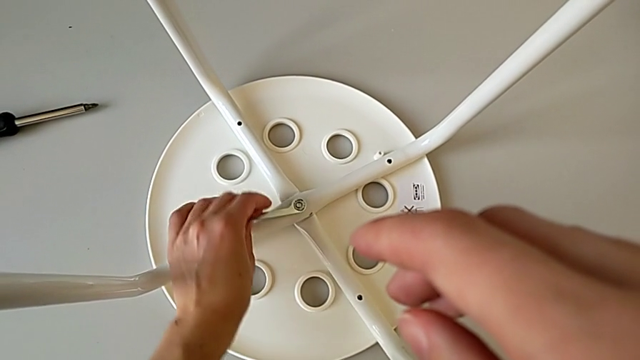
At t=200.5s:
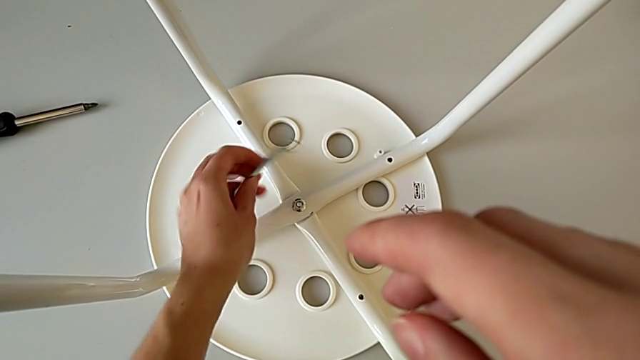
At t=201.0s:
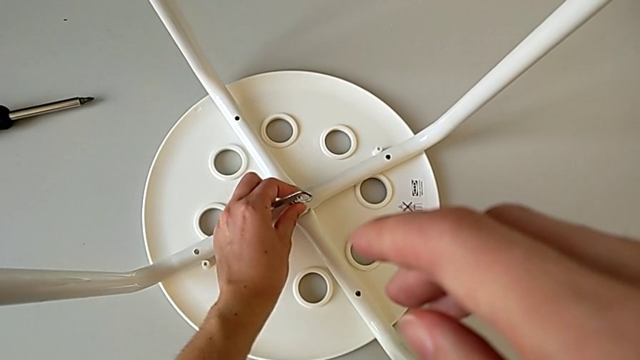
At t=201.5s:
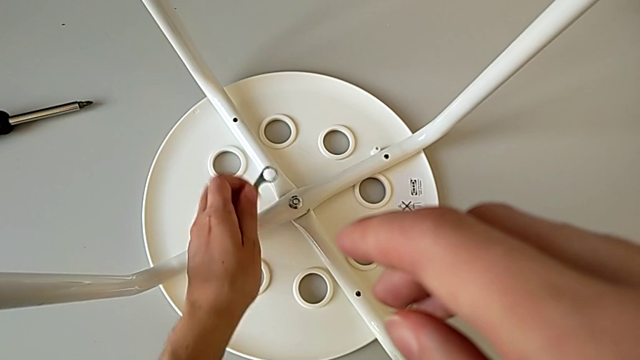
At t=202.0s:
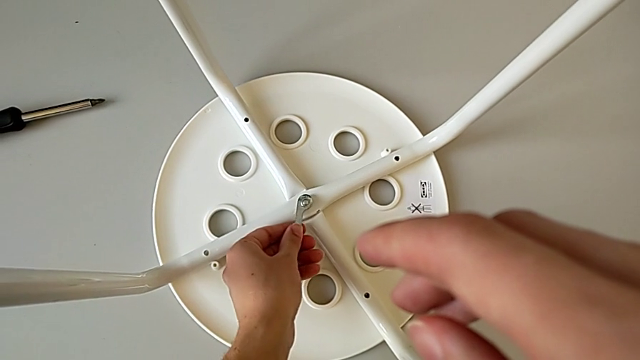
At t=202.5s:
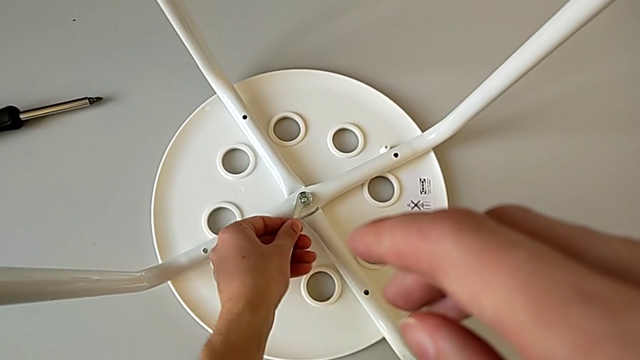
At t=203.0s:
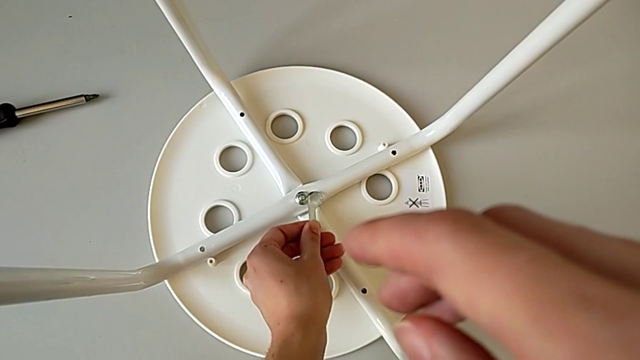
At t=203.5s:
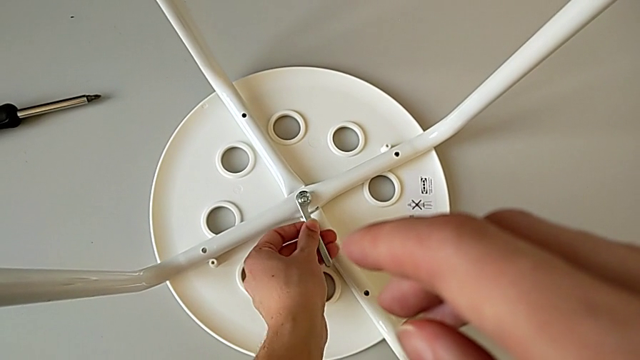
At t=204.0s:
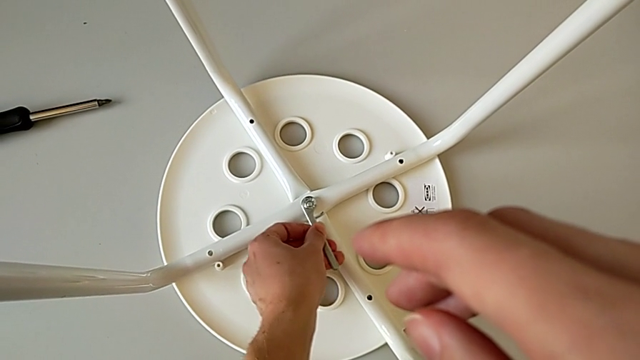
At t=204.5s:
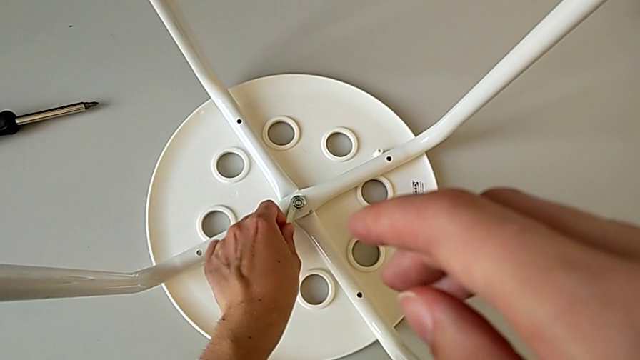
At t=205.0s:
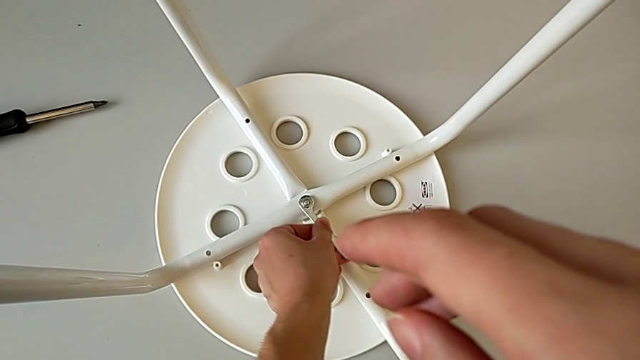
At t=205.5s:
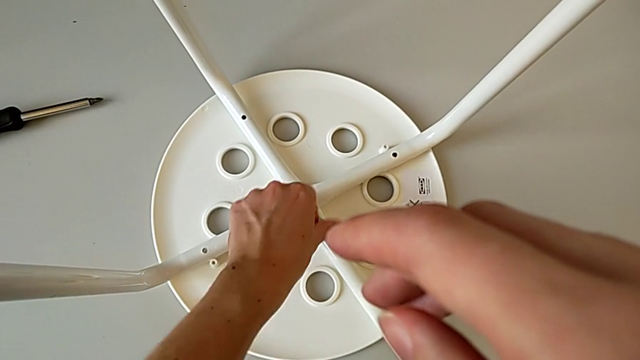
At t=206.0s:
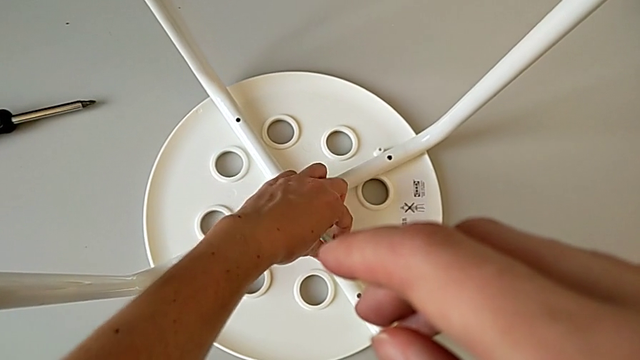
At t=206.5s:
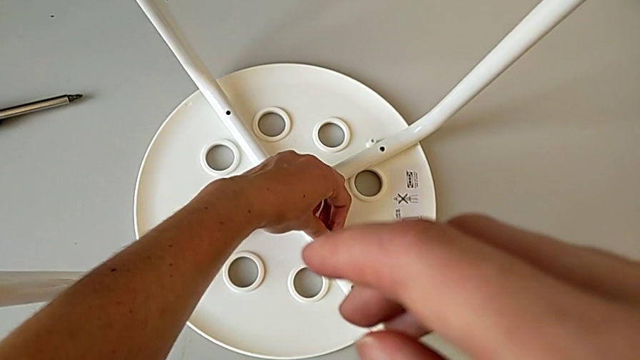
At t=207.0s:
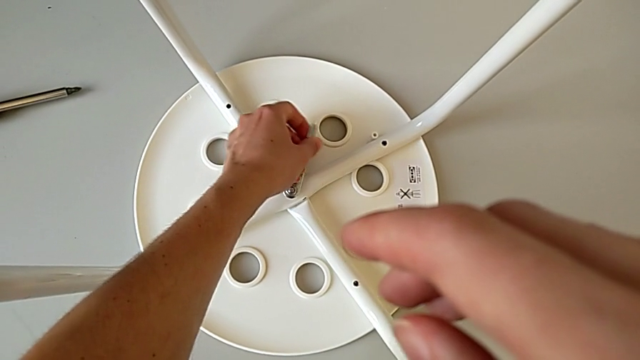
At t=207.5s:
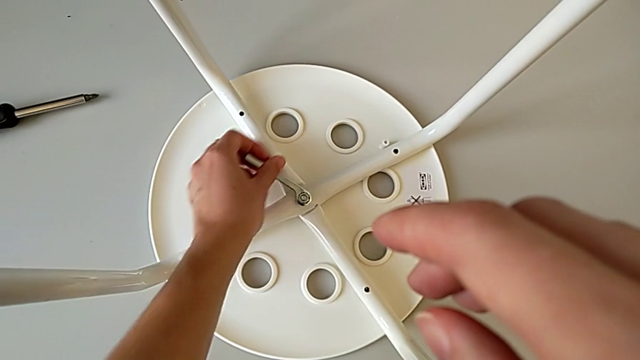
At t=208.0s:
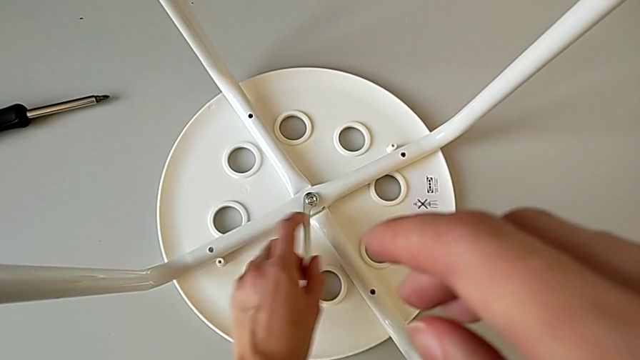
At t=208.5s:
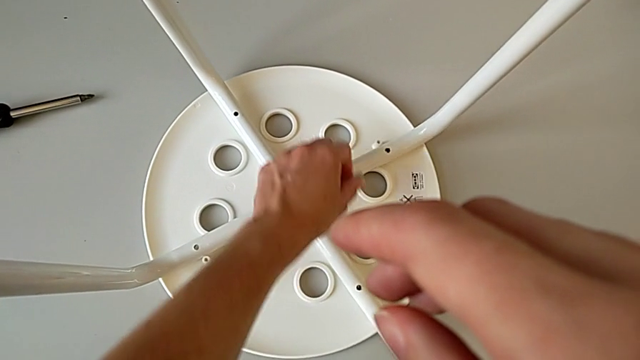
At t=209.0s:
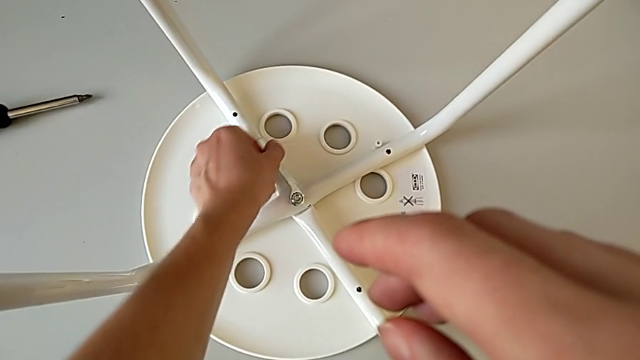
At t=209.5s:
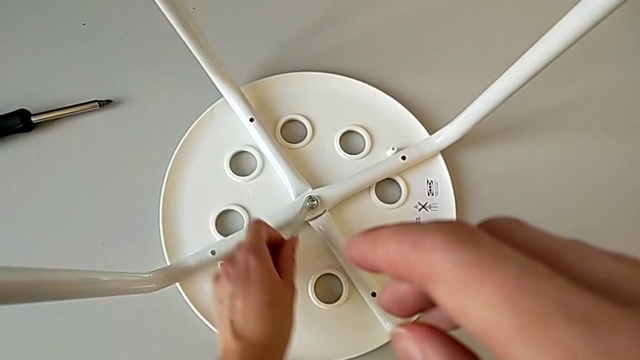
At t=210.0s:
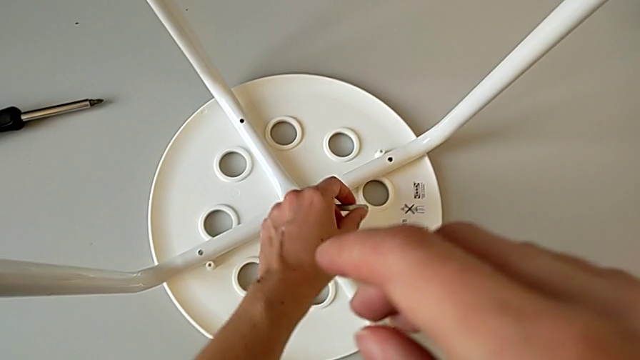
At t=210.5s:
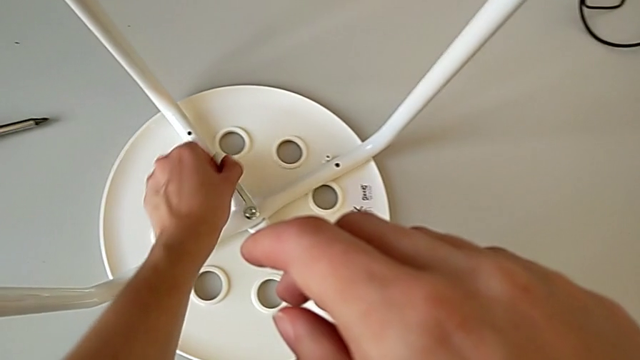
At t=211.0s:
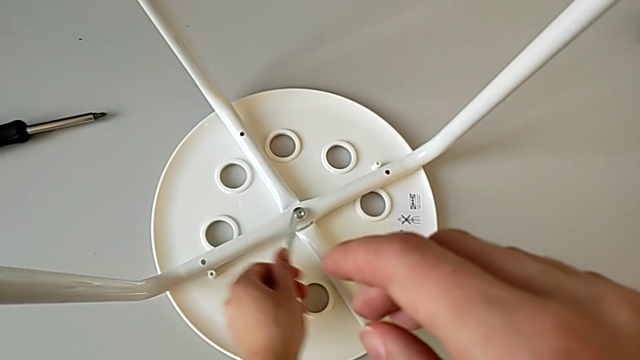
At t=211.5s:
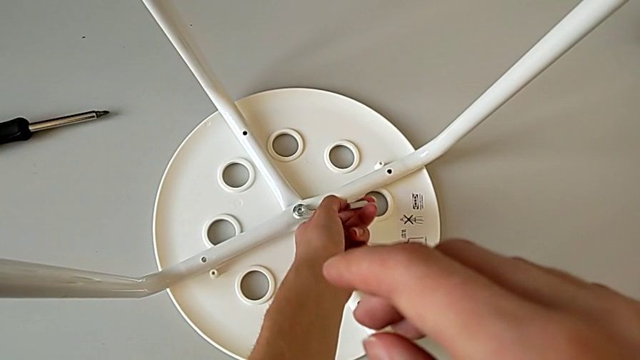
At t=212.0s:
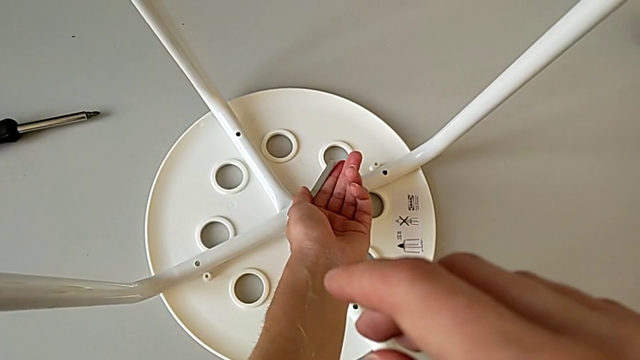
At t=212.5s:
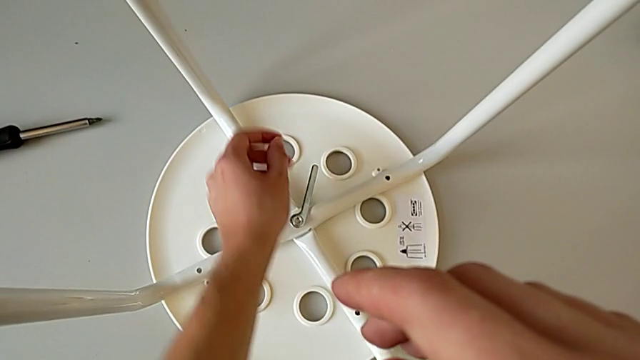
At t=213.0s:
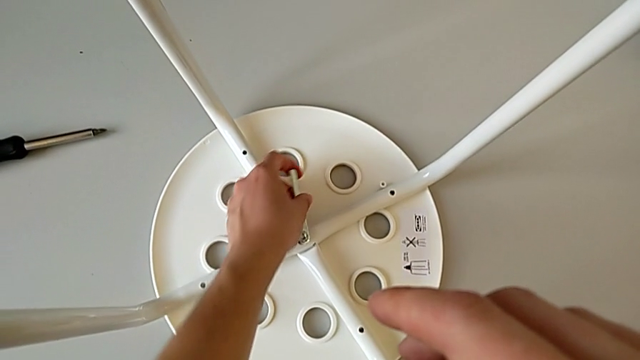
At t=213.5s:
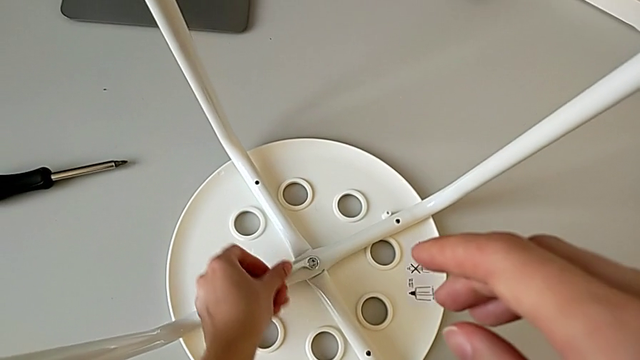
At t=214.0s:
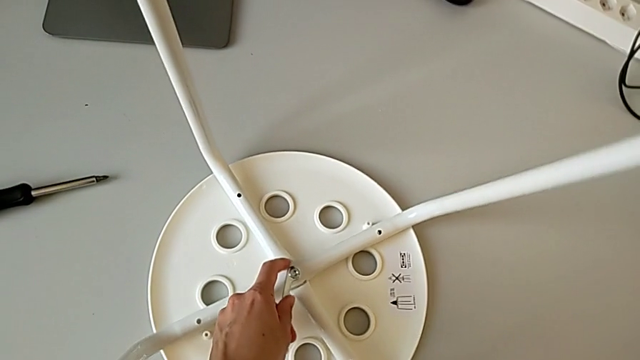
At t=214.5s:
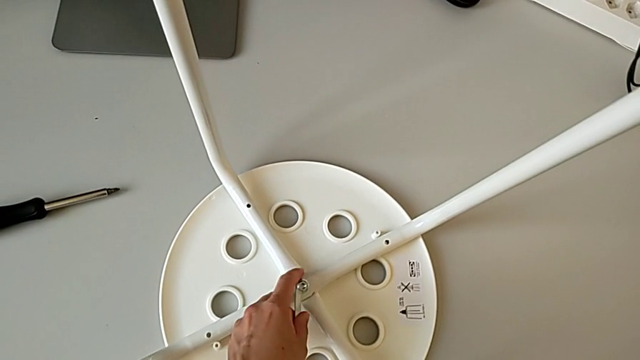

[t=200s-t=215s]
The camera wearer is placing the legs onto the seat. They withdraw the hexagonal wrench, inspect the hex nut, insert the hexagonal wrench and unscrew the hex nut.

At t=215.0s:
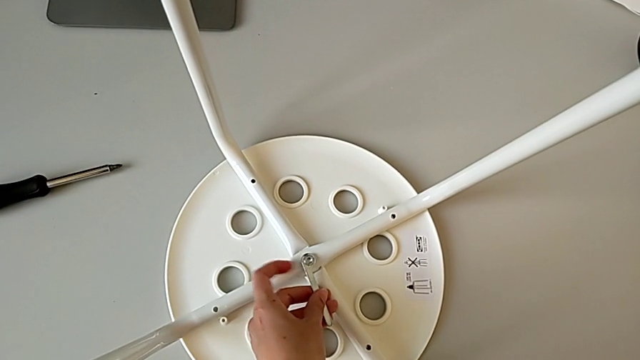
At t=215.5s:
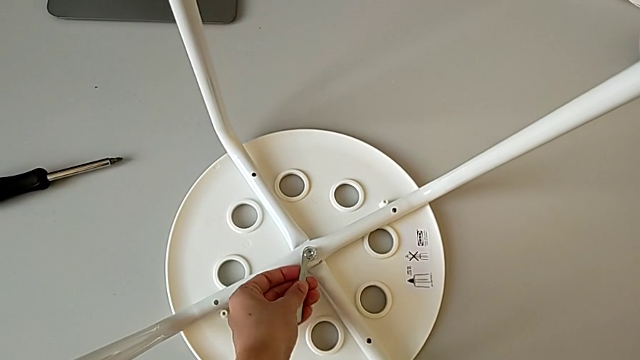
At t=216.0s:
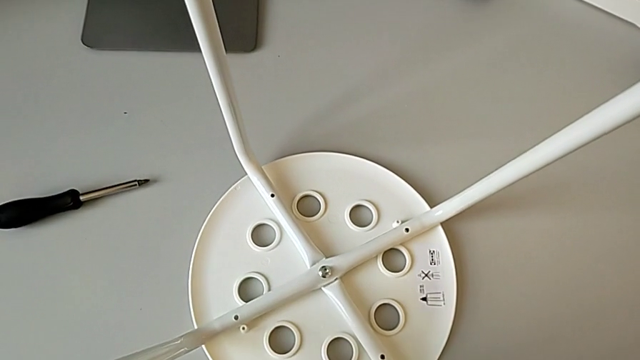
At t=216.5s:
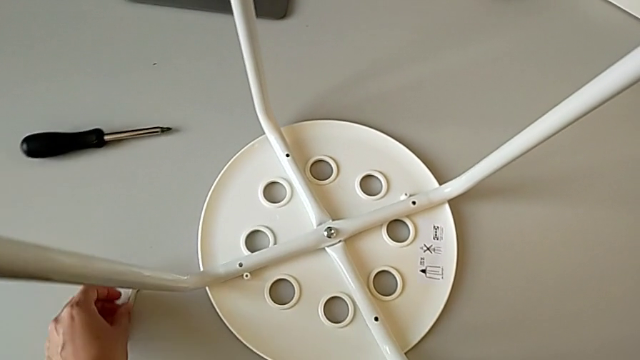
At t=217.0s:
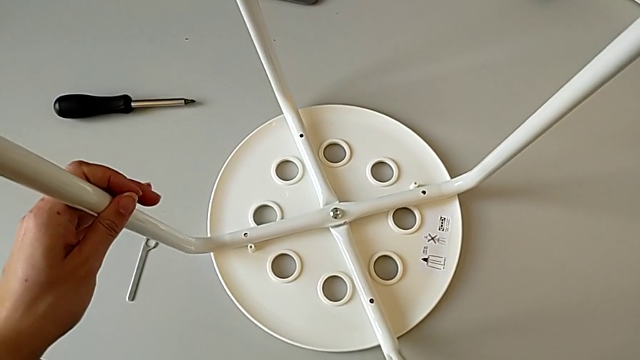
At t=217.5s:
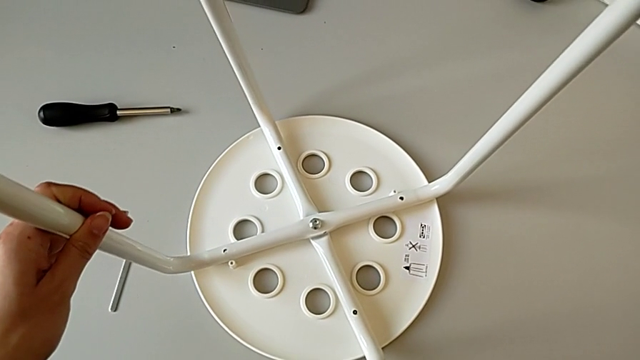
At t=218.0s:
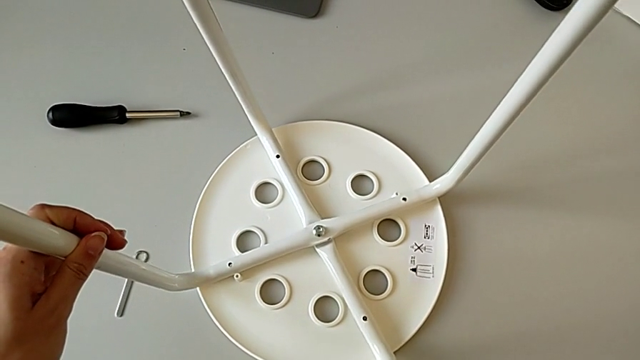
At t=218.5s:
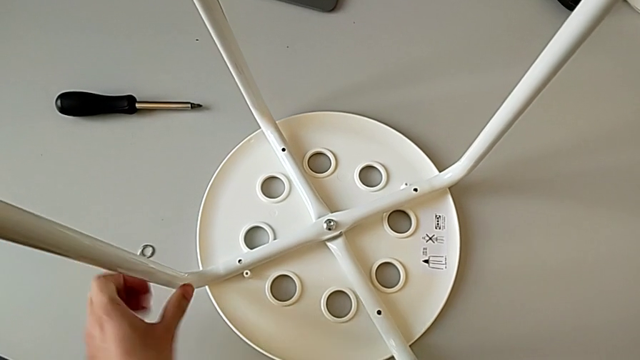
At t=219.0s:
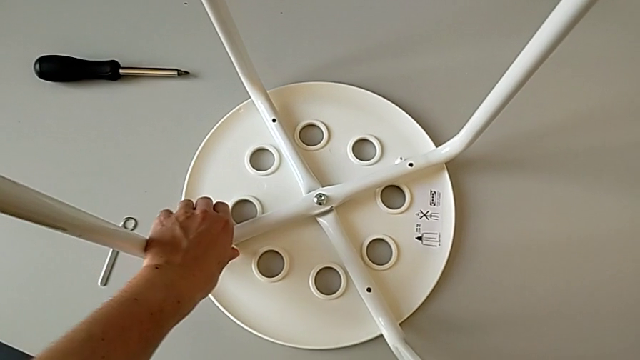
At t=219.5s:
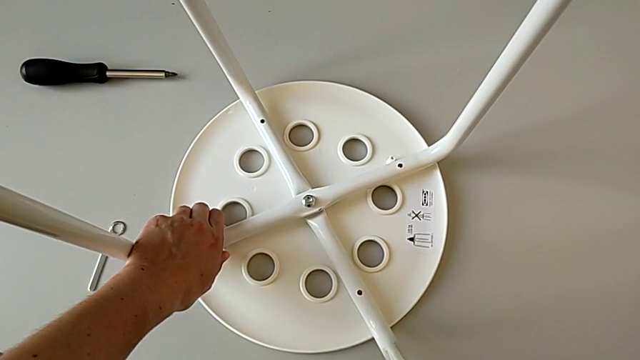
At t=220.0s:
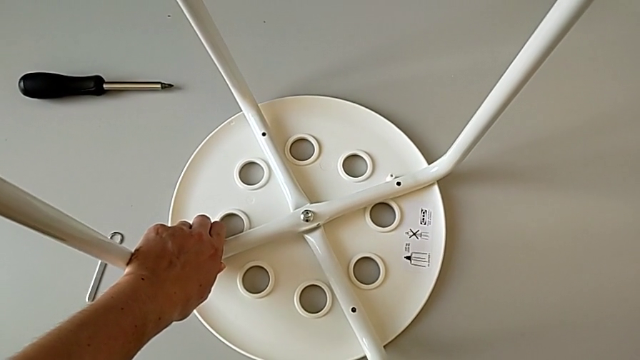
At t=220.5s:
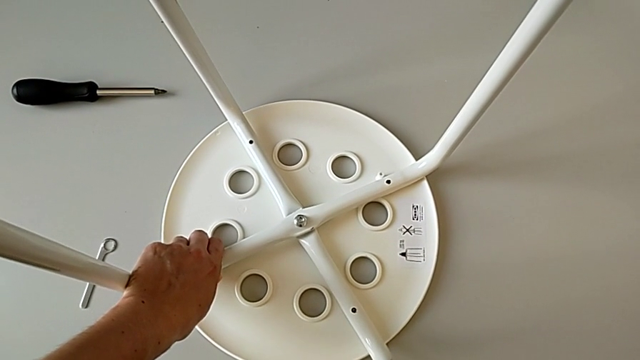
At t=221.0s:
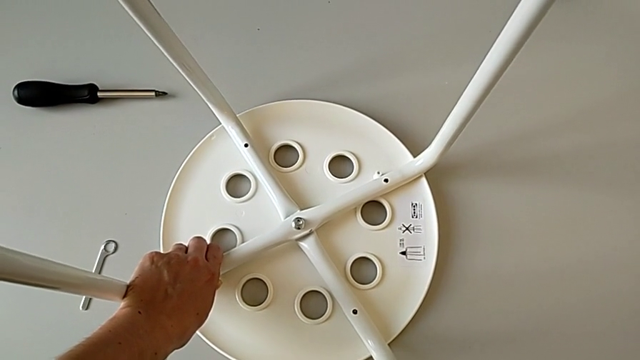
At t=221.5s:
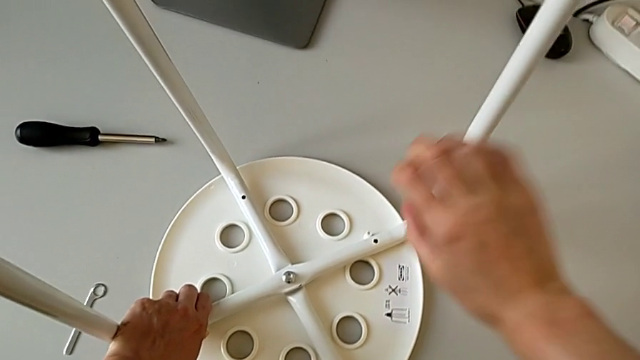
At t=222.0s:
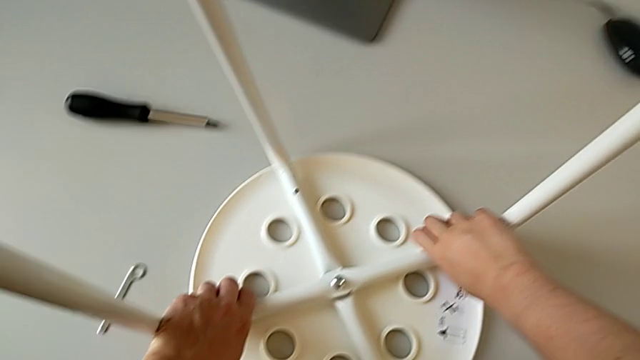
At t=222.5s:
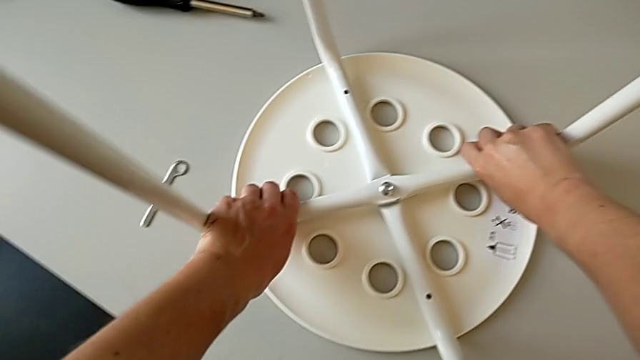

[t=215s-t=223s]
The camera wearer is placing the legs onto the seat. They withdraw the hexagonal wrench, place it, hold the leg, rotate it and grab it.
